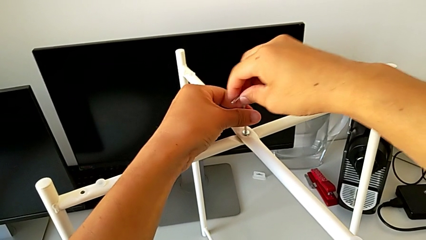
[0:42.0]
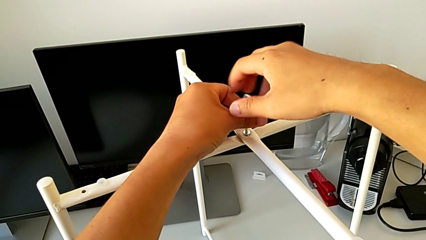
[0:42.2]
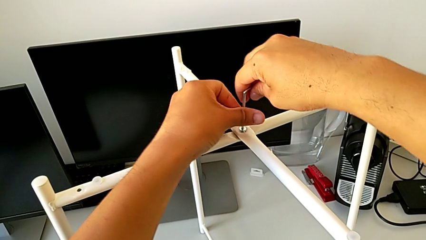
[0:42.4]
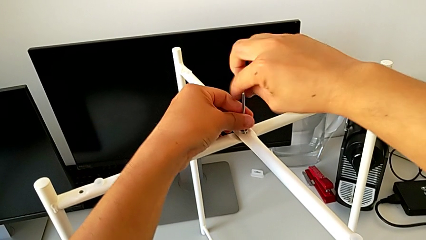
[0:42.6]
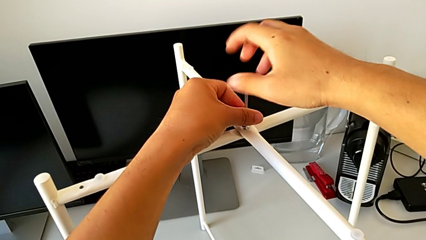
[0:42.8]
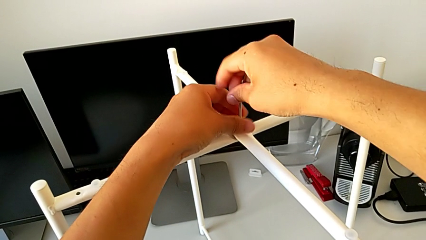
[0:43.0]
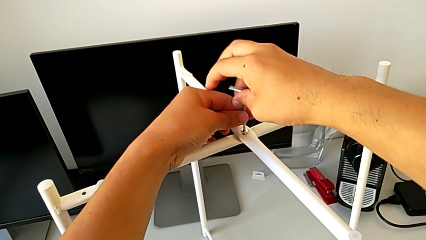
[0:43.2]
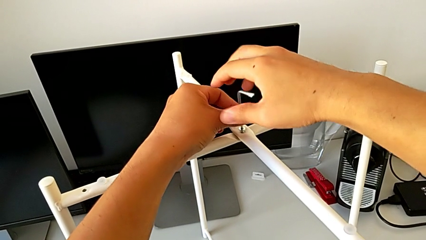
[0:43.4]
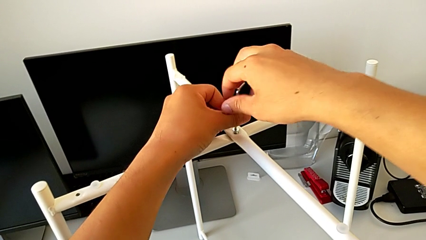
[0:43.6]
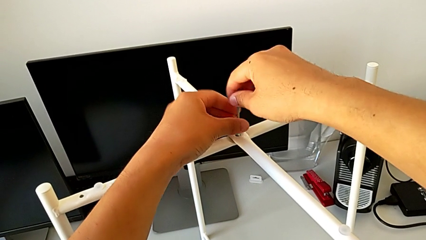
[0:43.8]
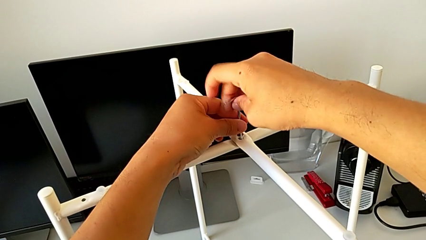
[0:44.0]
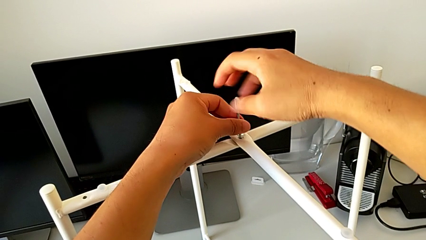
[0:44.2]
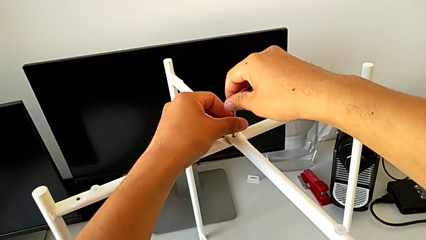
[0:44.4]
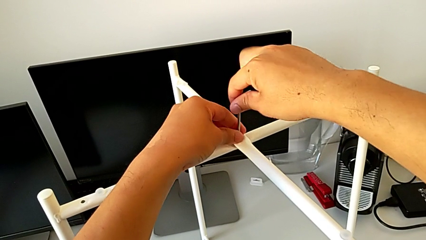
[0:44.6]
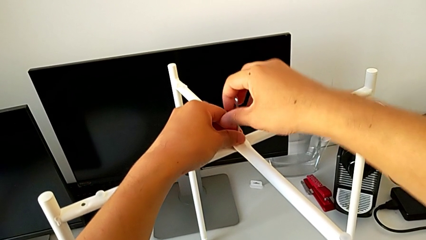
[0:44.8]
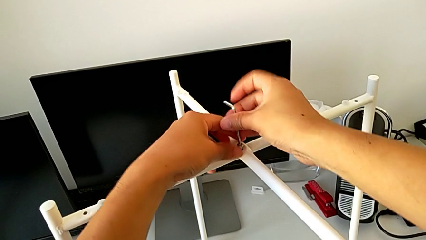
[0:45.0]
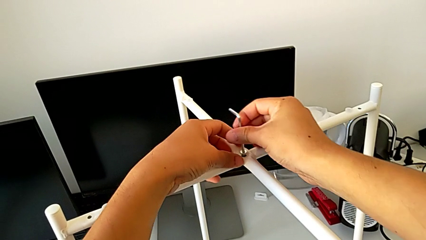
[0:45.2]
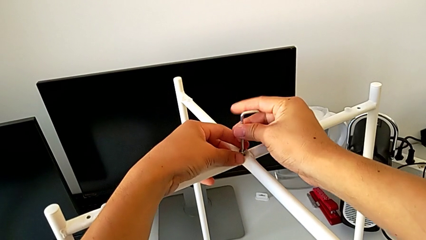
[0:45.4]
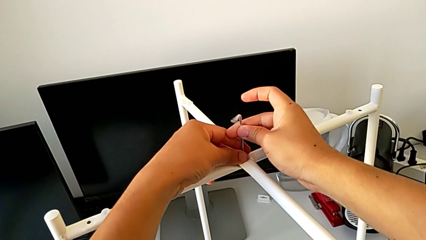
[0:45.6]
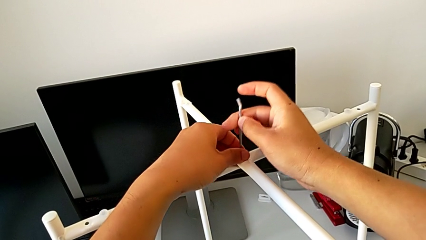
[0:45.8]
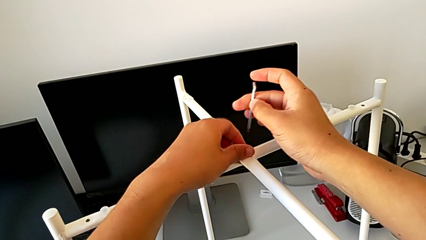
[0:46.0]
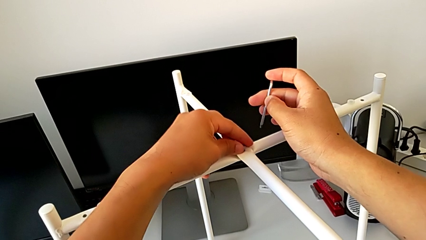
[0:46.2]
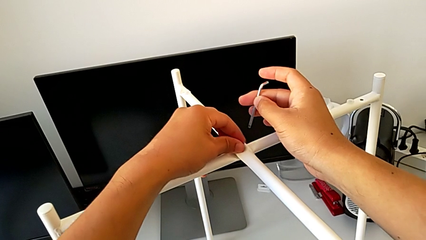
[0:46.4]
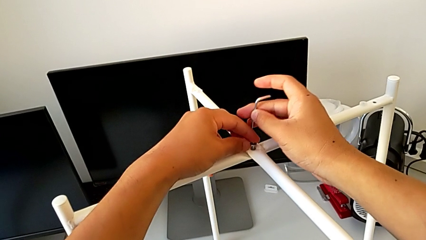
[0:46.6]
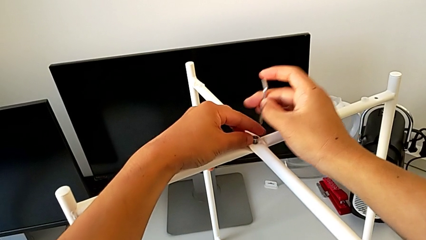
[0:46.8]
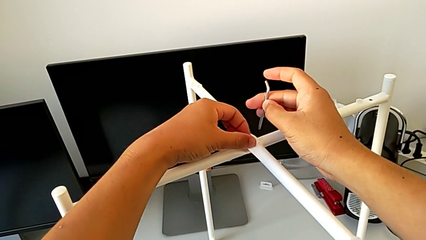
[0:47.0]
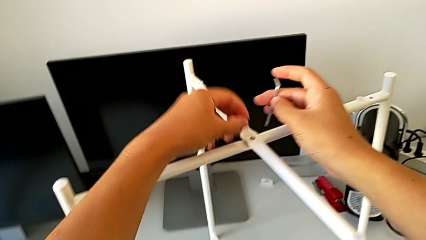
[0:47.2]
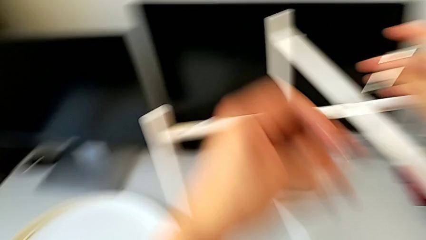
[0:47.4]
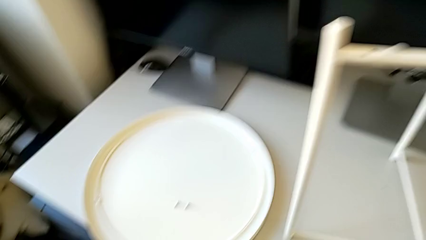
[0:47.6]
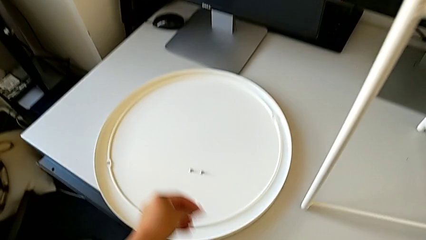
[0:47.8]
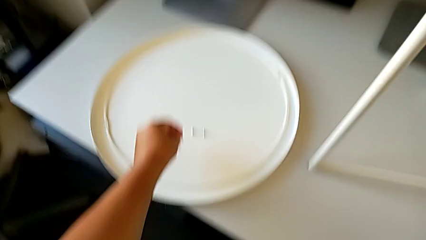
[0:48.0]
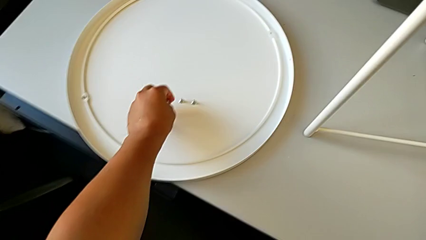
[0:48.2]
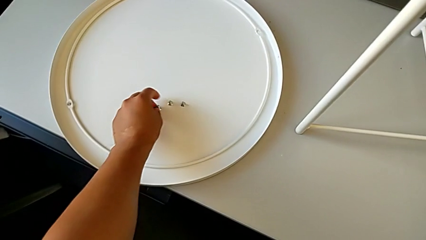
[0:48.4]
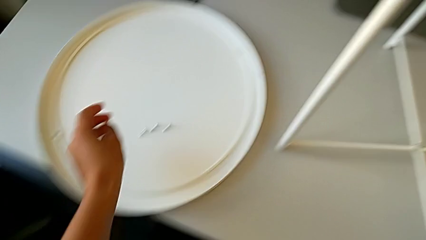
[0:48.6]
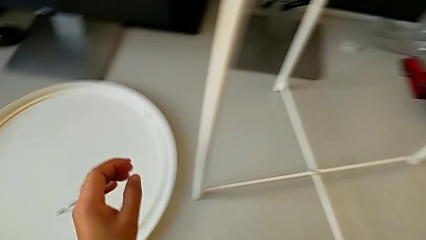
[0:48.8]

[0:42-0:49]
The camera wearer is unscrewing the top hex socket head. They keep unscrewing the hex socket head, withdraw the Allen wrench, unscrew the hex socket head, disassemble it and place it.

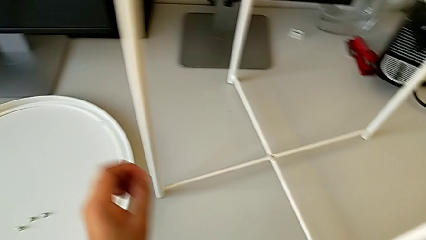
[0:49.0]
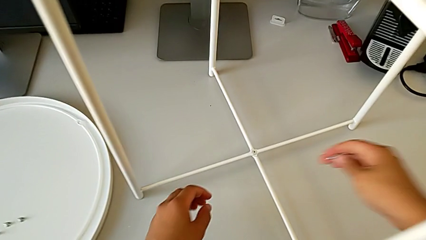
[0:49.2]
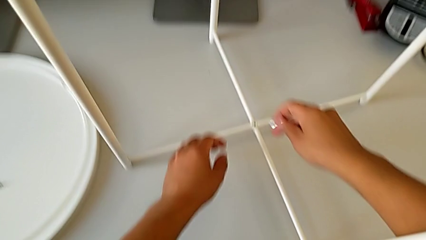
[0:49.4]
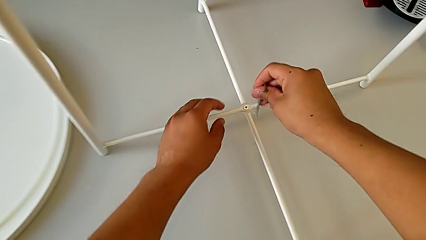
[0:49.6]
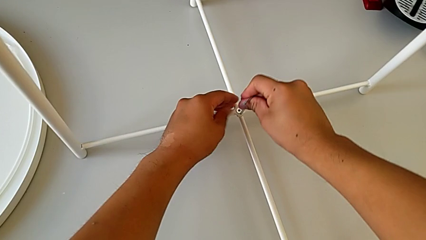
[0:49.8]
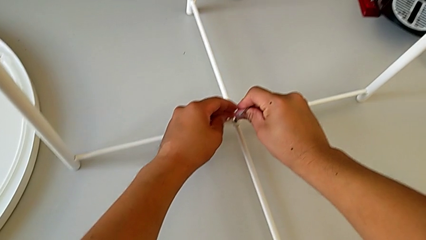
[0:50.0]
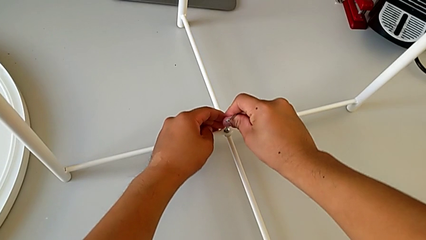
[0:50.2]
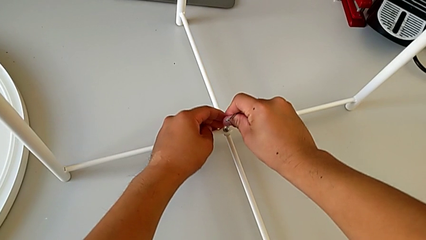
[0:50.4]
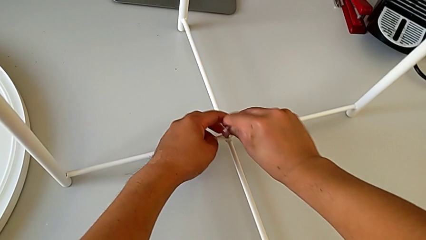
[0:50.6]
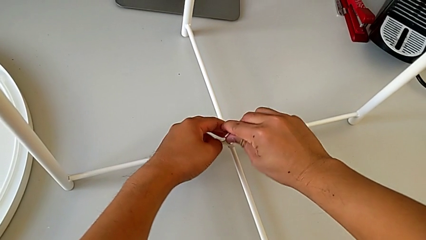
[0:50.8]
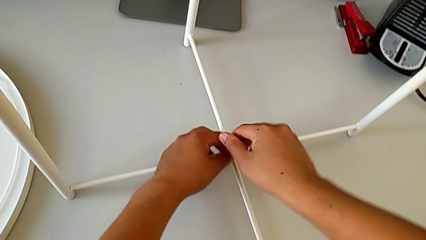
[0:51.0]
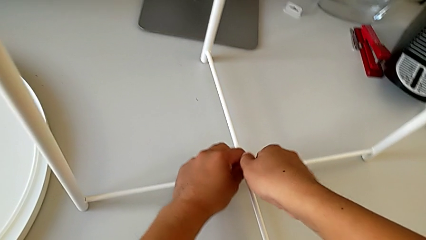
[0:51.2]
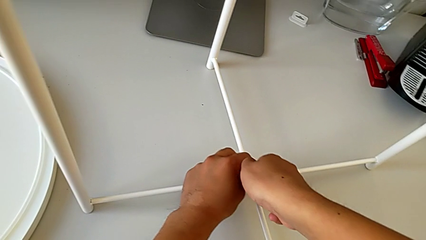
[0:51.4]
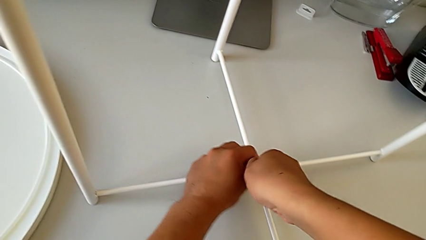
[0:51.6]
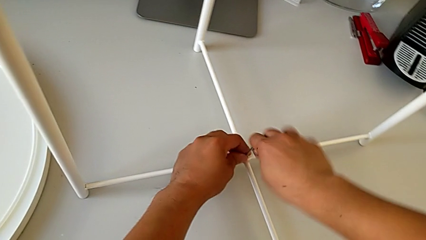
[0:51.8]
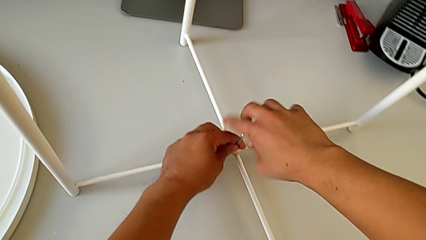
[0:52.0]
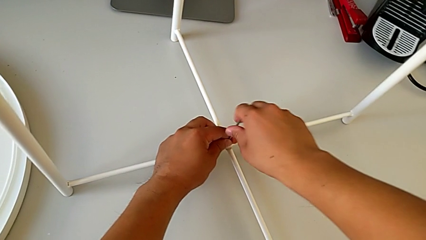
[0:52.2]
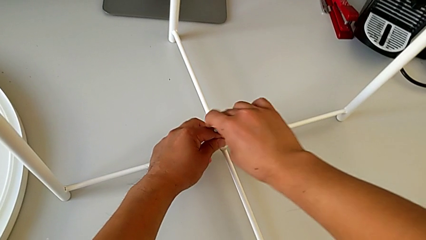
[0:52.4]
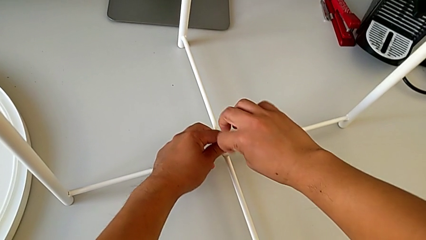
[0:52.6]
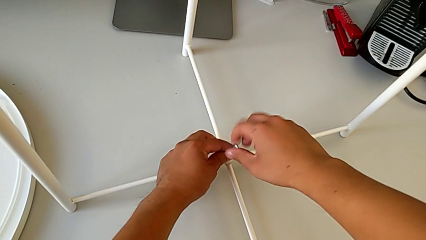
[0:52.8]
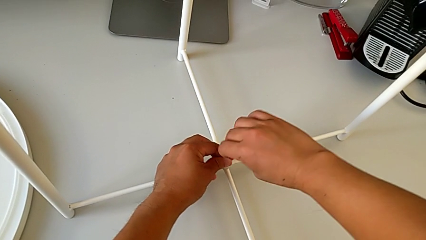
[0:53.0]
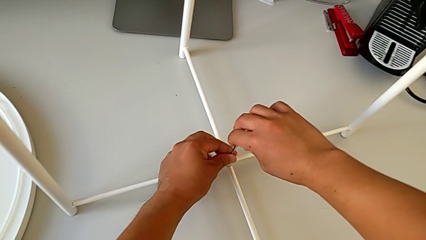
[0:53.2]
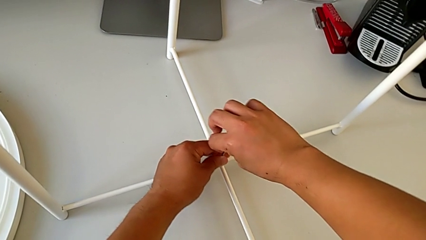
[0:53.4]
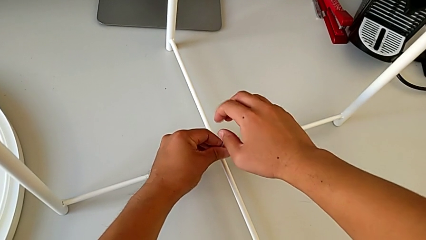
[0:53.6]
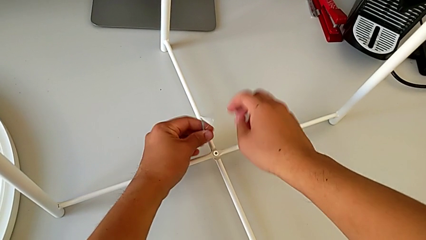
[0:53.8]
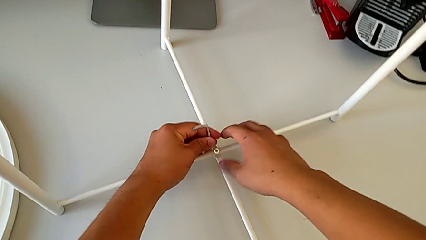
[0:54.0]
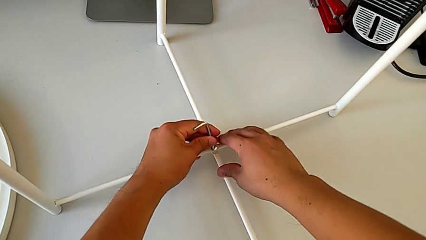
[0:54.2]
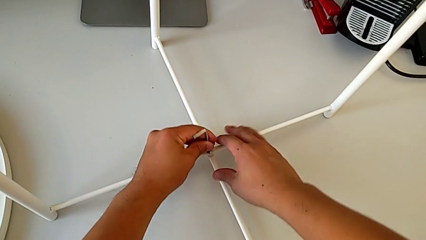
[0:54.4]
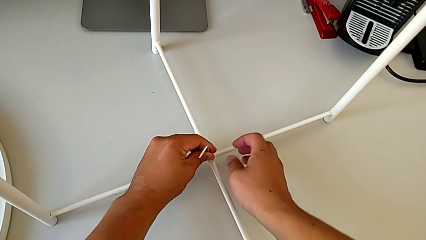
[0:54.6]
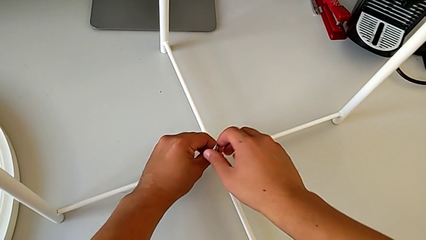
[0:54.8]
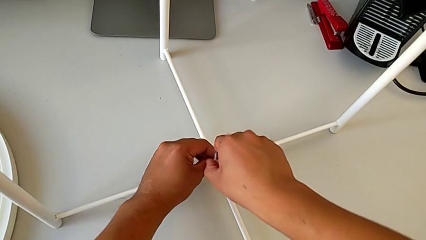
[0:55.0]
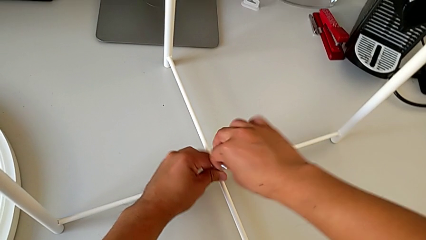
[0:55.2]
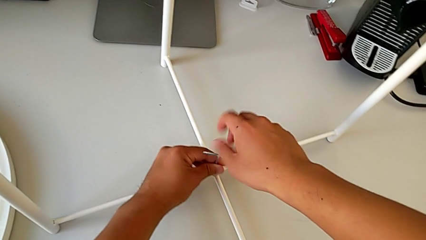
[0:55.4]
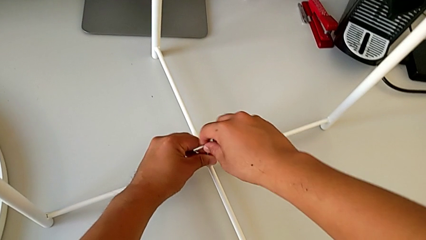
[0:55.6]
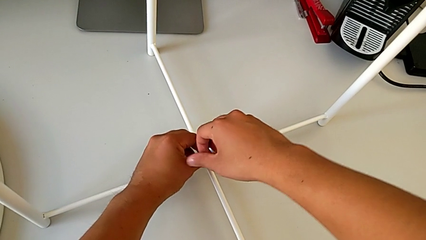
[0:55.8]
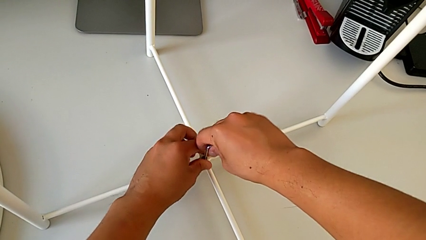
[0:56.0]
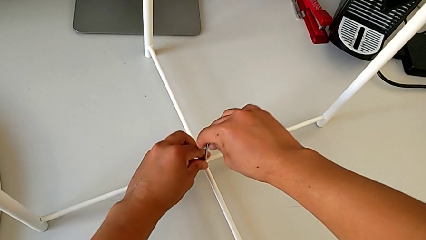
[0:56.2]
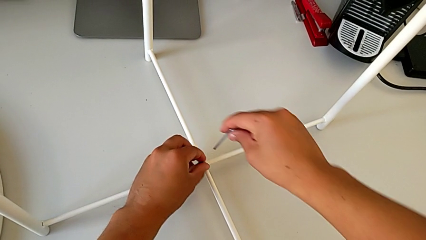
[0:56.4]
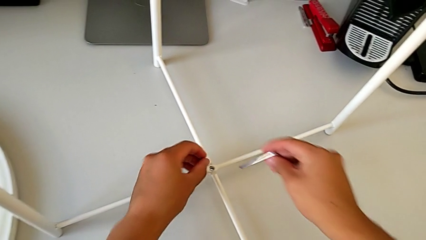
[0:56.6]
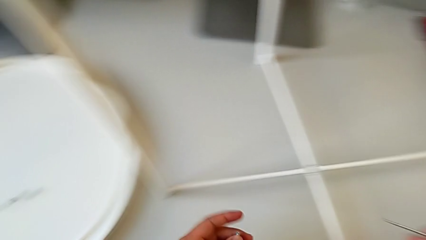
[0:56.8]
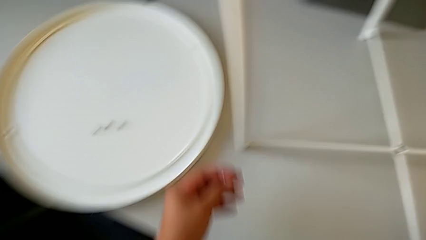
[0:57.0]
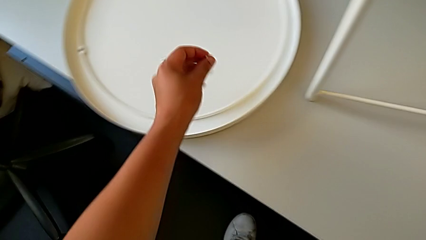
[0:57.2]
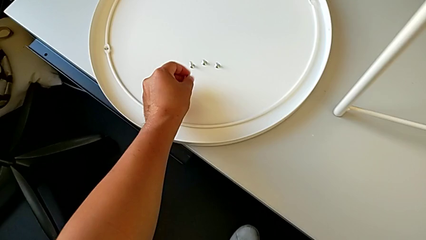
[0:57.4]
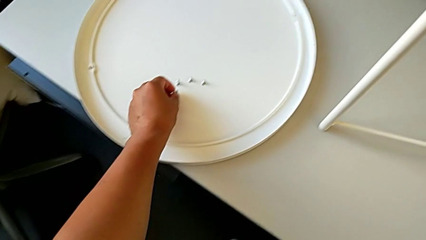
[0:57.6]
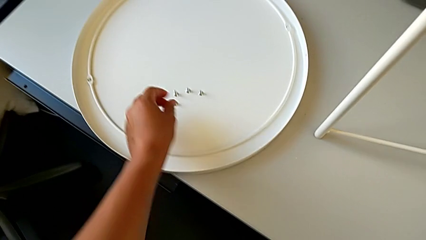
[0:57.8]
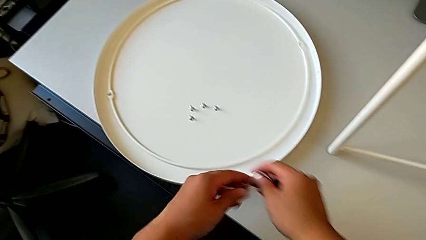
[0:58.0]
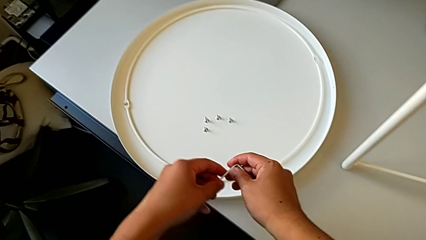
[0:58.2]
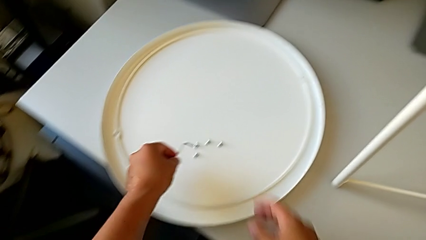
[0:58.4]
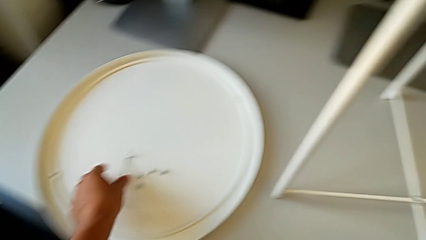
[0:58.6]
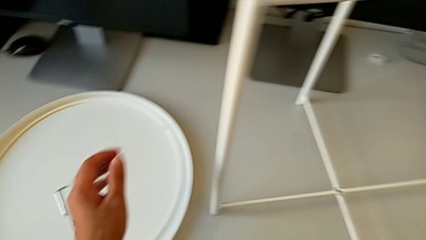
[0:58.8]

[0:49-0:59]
The camera wearer unscrews the bottom hex socket head. They approach the hex socket head, insert the Allen wrench and unscrew the hex socket head. They withdraw the Allen wrench with the right hand and disassemble the hex socket head with the left hand. They place the hex socket head and place the Allen wrench.
